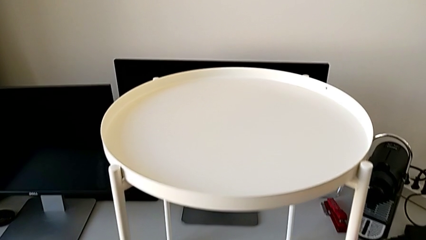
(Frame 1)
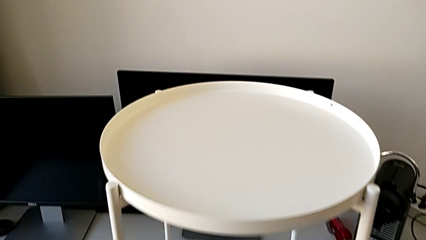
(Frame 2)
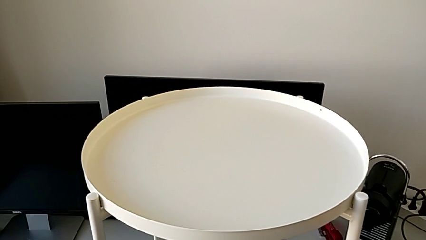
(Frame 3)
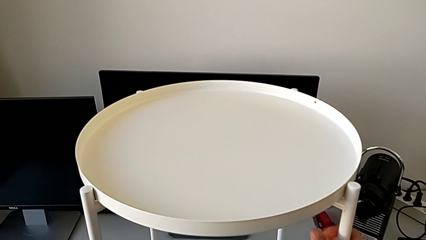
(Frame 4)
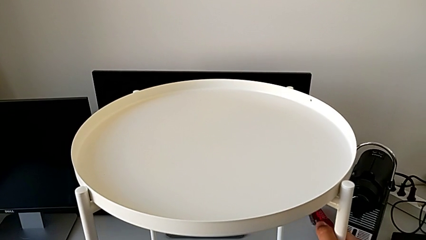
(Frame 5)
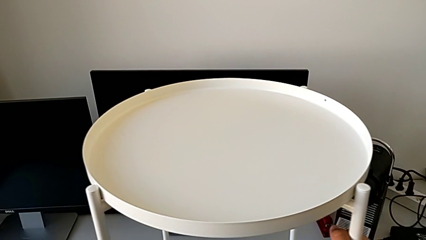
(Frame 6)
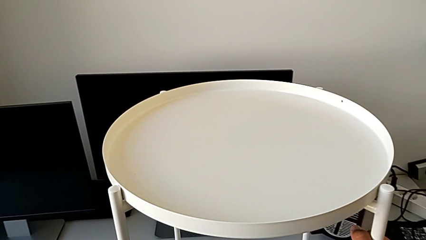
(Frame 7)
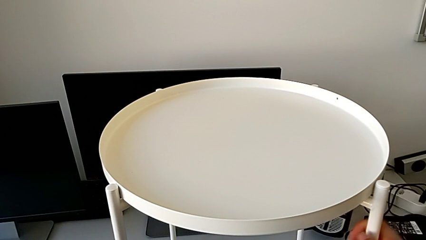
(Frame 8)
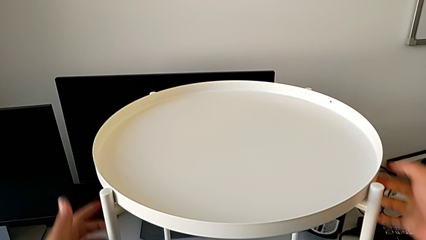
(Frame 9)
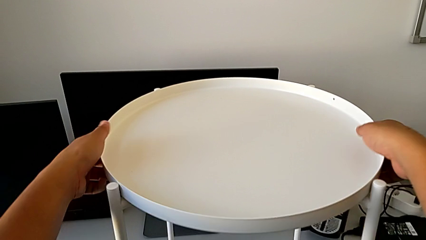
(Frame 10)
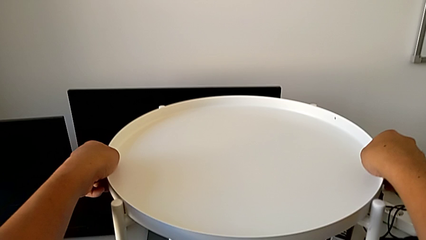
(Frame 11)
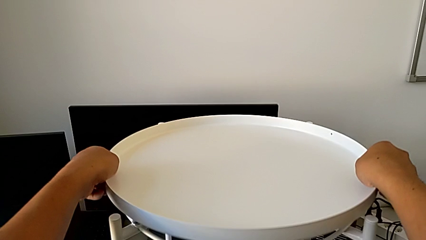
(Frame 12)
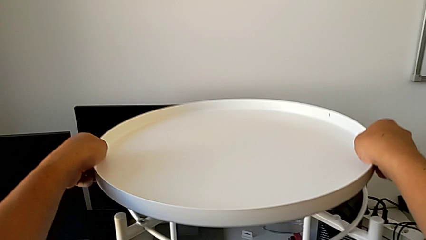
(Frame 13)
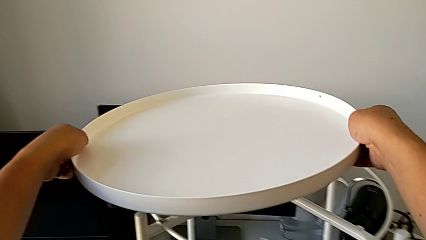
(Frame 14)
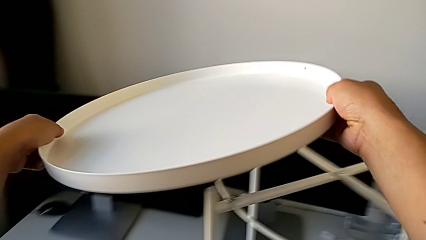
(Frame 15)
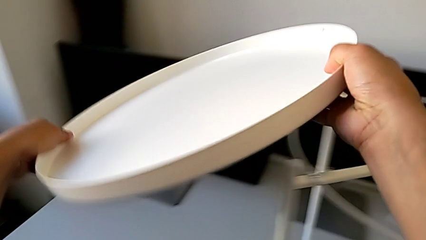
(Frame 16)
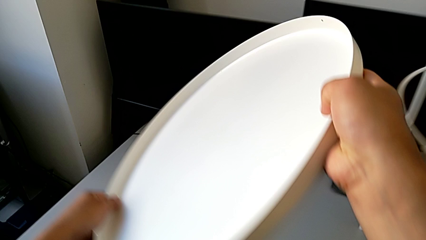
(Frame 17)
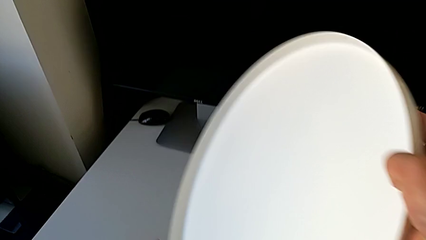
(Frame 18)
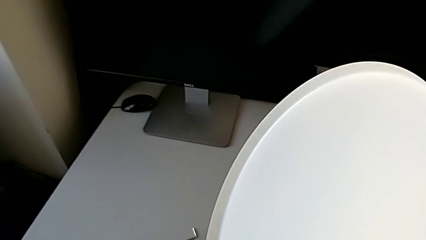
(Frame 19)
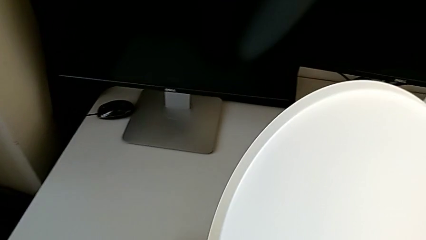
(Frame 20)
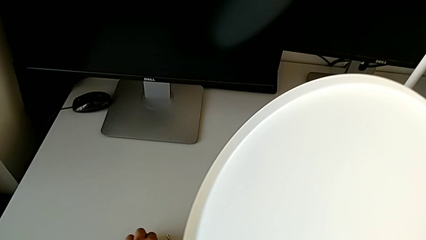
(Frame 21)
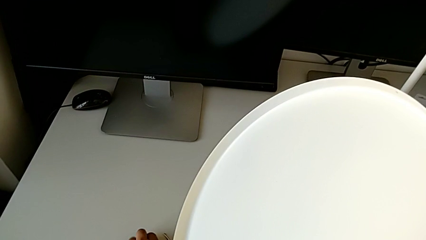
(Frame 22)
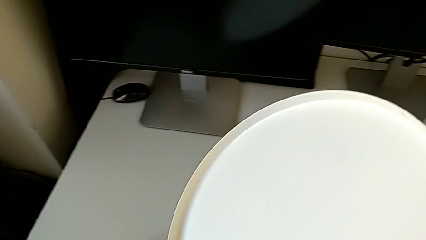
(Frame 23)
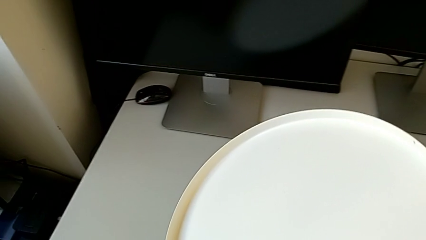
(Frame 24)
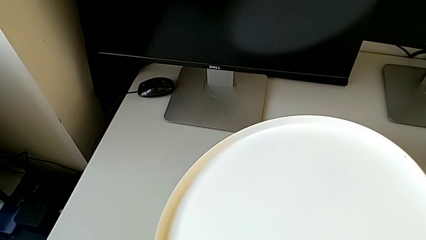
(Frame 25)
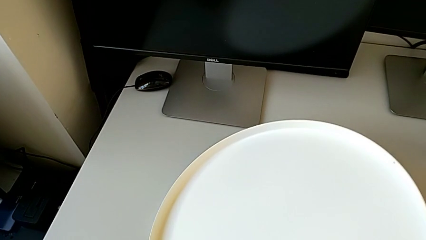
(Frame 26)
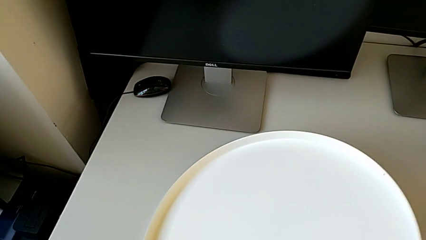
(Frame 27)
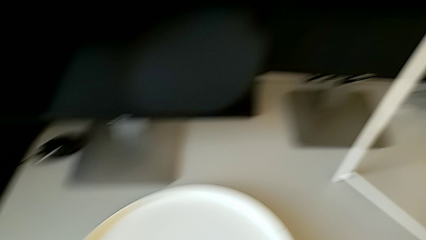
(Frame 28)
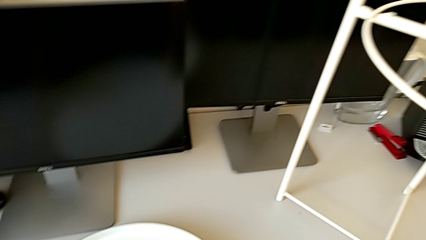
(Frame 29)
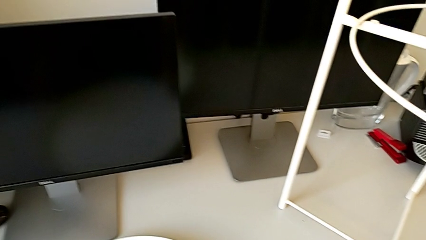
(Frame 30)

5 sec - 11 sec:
The camera wearer disassembles the tray. They approach the tray, grab it, lift it and place it.

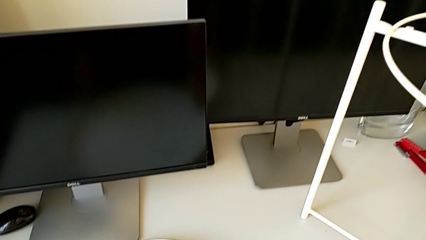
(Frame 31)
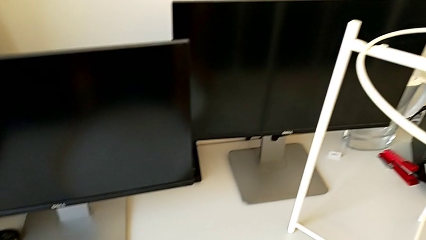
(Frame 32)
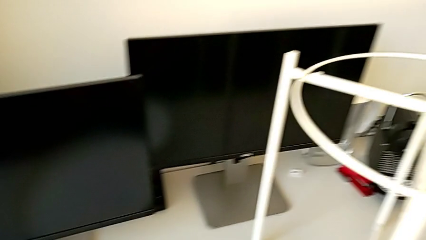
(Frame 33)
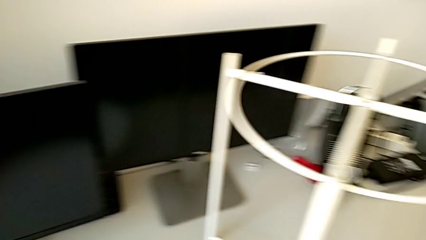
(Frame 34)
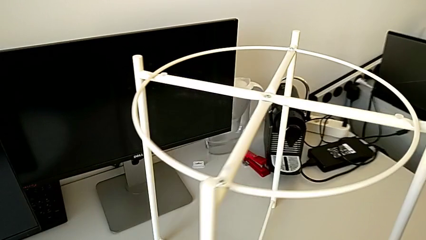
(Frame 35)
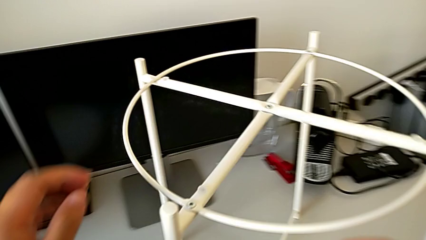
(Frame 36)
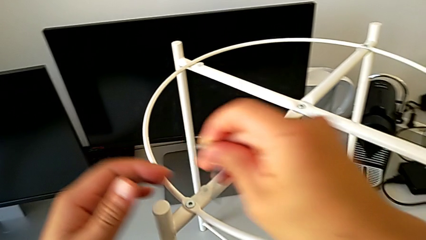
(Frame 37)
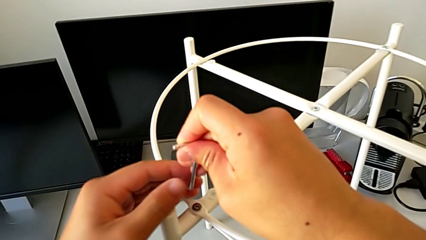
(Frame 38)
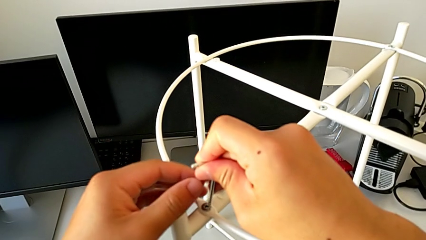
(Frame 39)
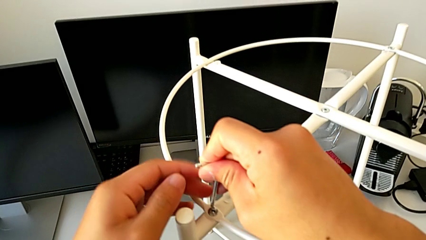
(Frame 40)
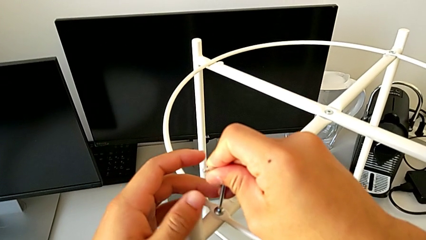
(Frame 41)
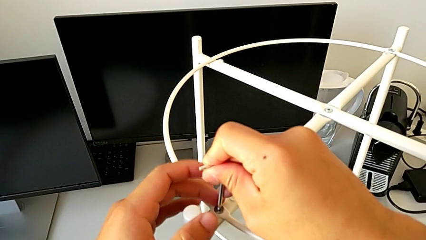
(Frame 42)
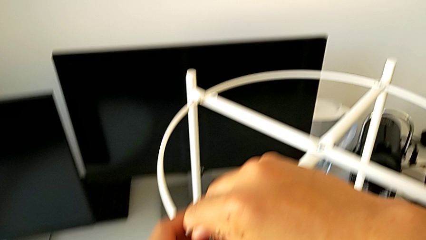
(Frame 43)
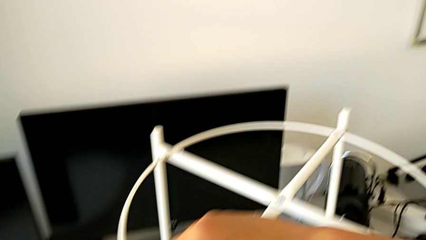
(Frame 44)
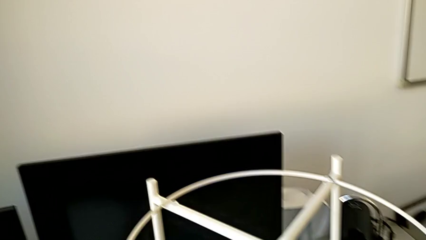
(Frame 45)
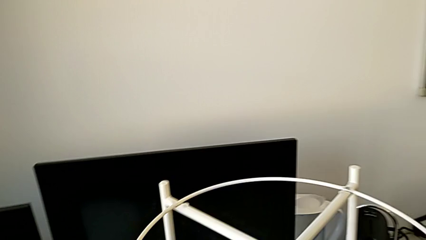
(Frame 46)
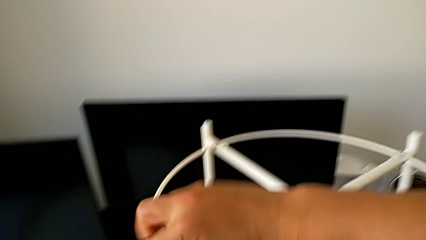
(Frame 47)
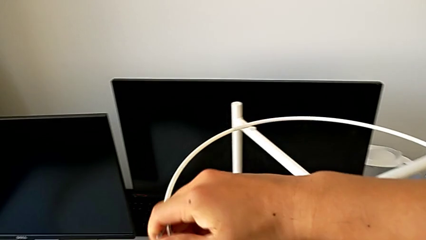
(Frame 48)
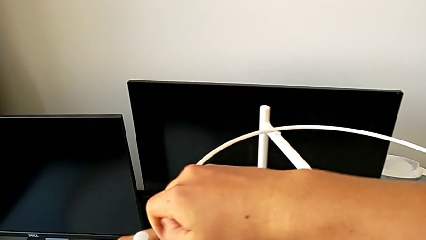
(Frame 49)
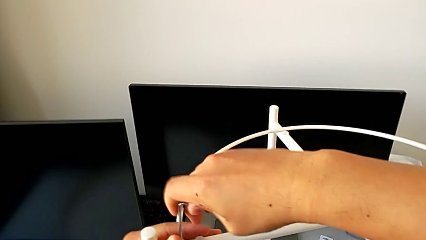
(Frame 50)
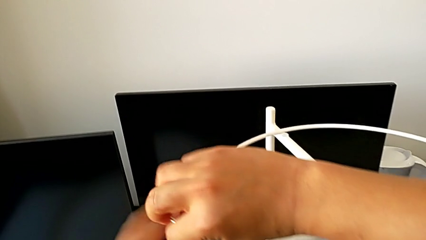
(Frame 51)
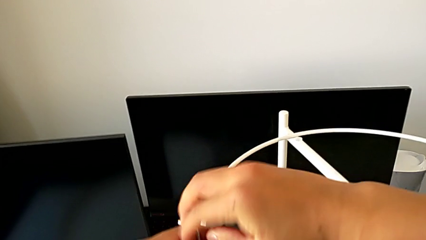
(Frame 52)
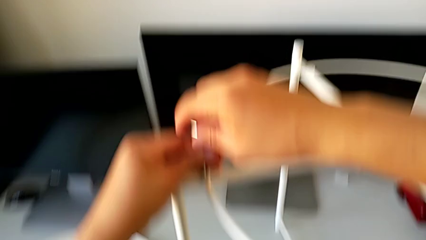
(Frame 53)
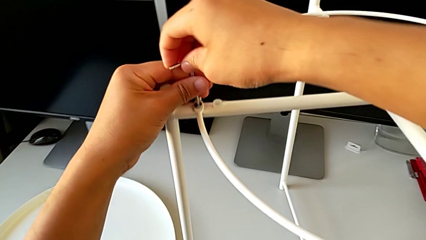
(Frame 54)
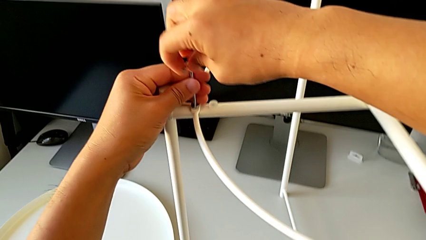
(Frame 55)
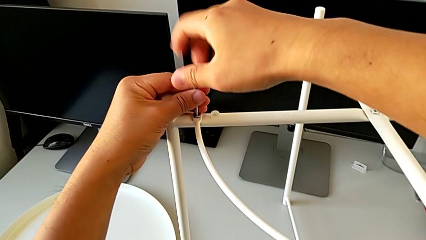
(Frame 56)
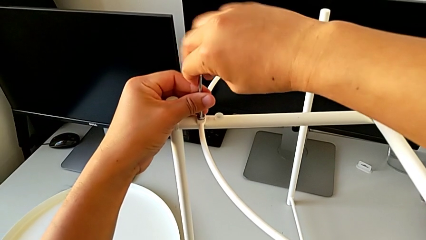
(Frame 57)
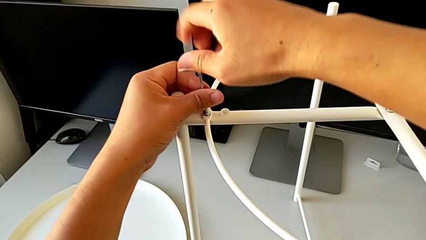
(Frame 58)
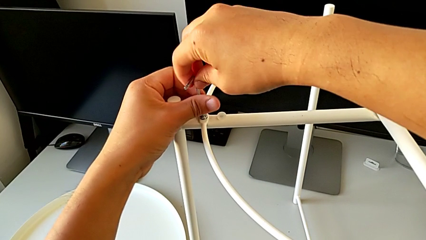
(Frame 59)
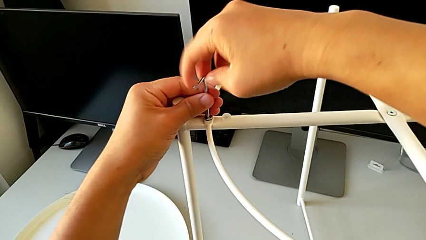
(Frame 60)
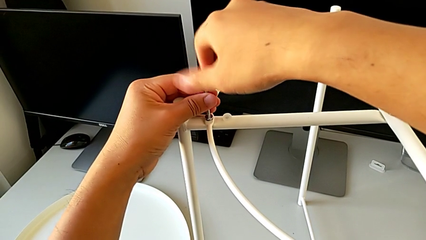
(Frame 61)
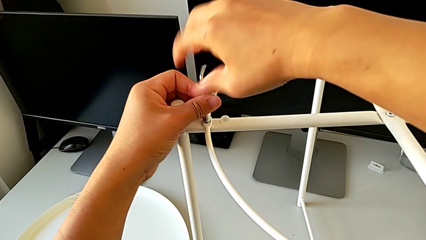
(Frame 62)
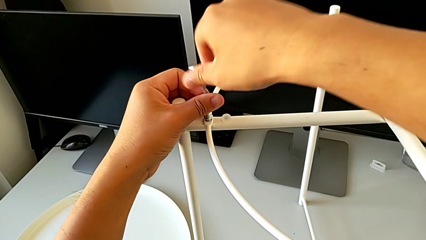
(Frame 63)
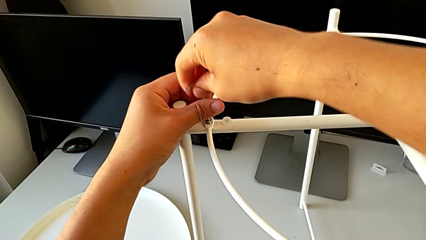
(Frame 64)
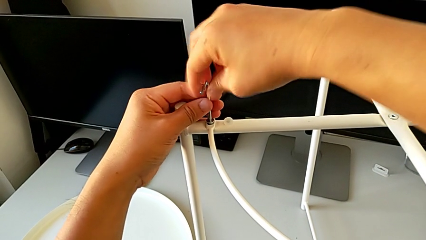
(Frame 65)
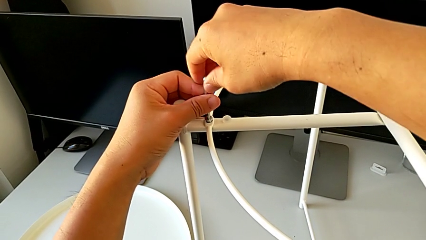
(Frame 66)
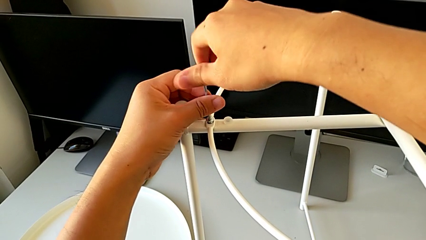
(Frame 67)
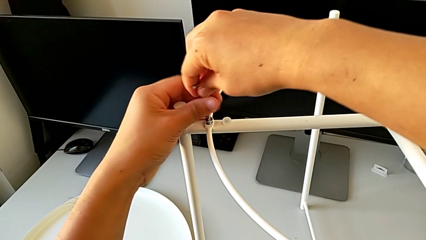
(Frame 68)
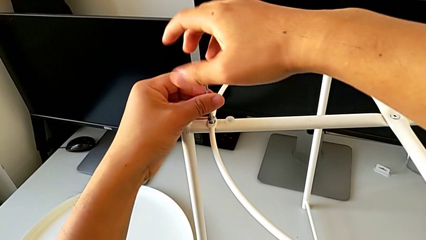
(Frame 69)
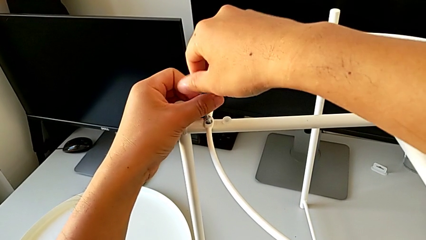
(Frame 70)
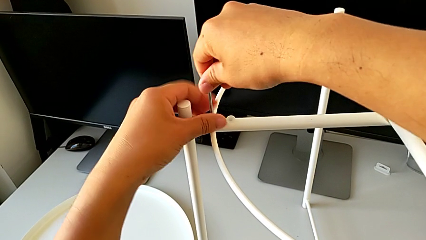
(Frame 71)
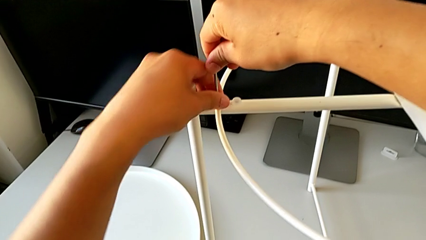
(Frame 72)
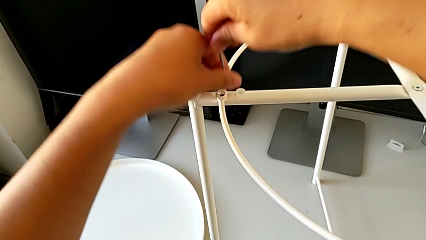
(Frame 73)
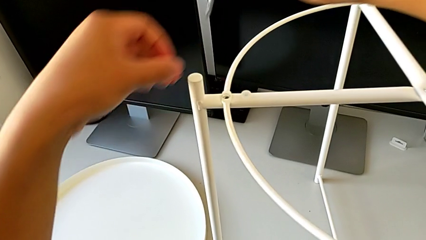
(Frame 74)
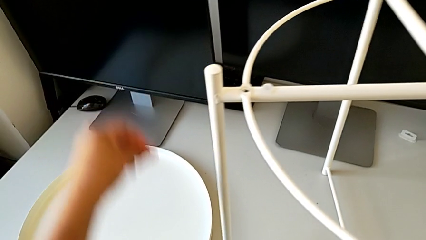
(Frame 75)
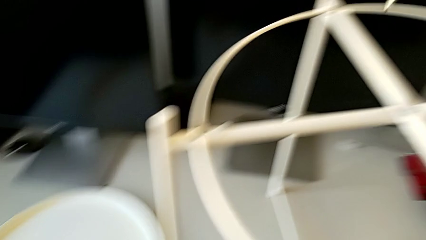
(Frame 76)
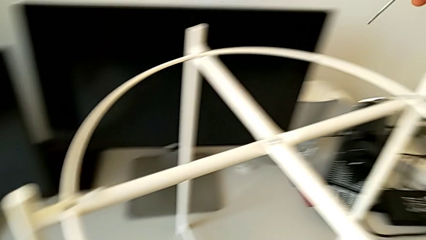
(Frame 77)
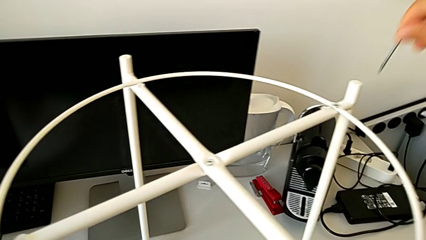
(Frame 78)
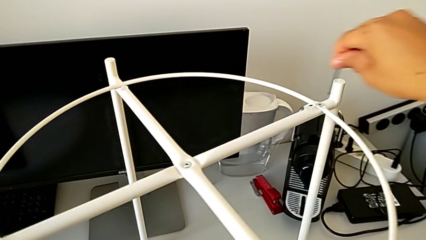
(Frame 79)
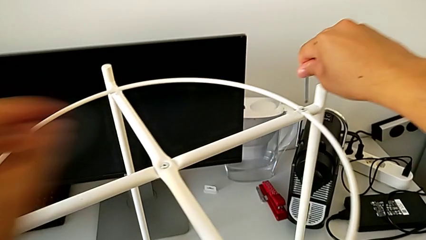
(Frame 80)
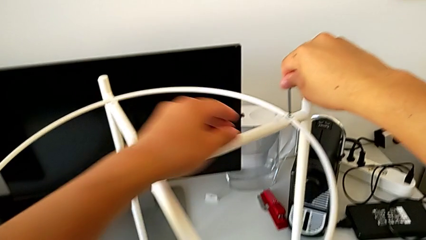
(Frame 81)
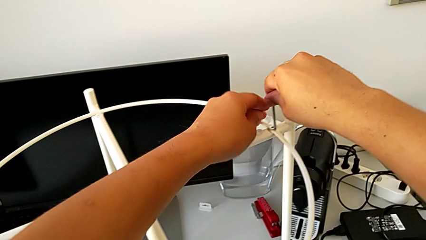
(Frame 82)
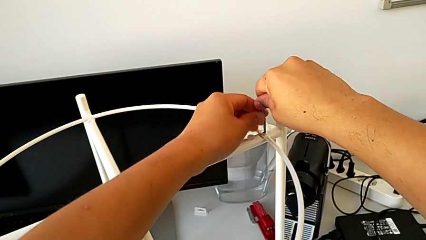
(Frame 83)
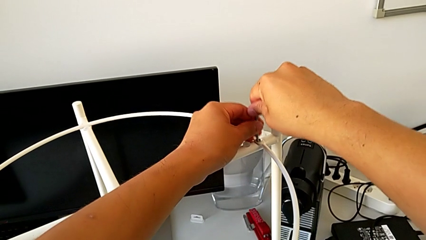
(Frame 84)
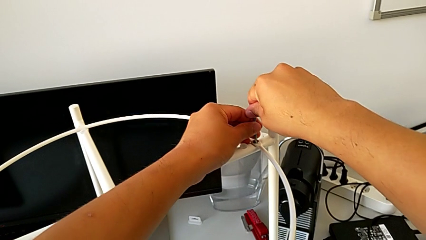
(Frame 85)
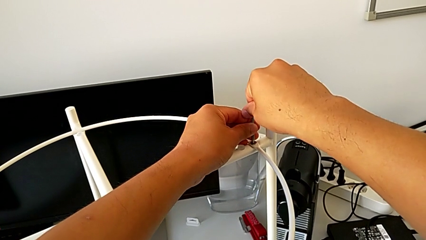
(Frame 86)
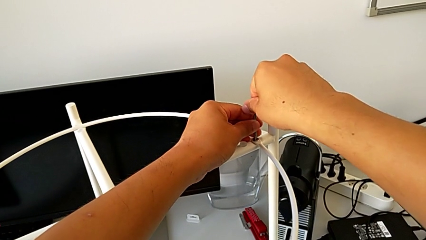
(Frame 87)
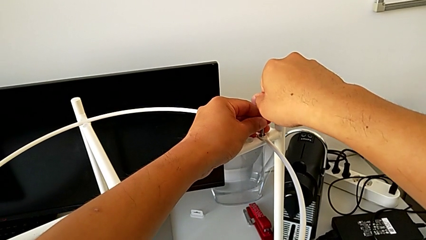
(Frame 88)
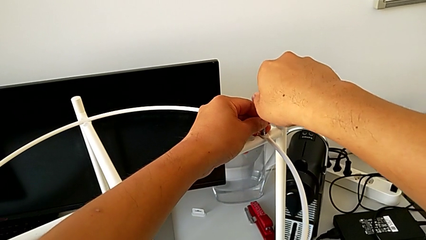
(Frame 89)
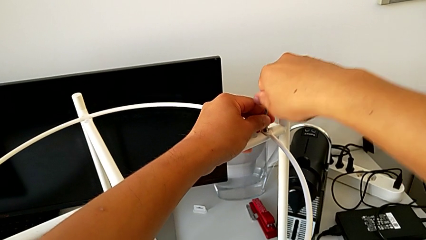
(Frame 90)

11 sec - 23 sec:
The camera wearer is disassembling the circle. They approach the tray table, insert the Allen wrench and unscrew the hex socket head. They disassemble the hex socket head with the left hand and withdraw the Allen wrench with the right hand. They place the hex socket head and insert the Allen wrench.
